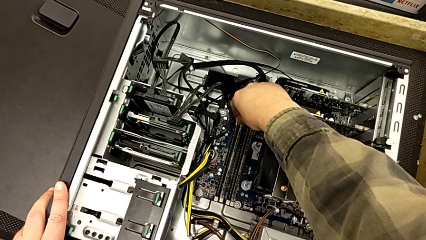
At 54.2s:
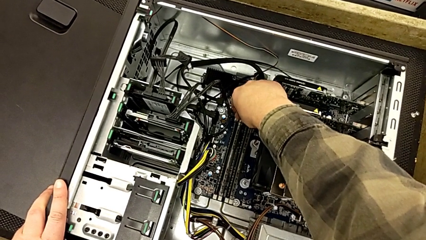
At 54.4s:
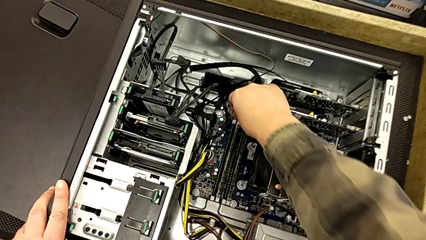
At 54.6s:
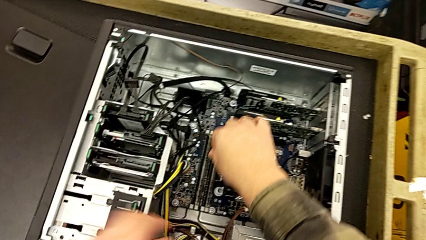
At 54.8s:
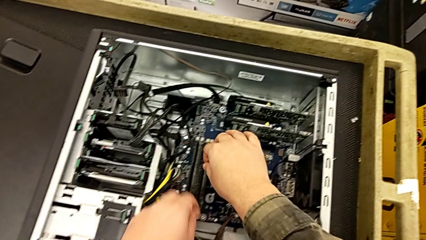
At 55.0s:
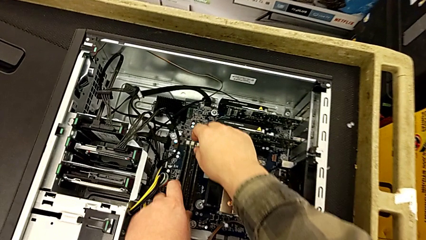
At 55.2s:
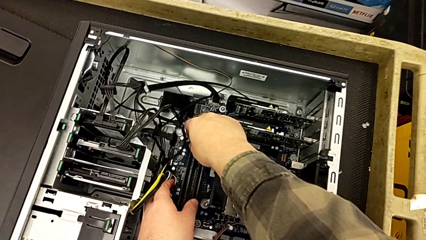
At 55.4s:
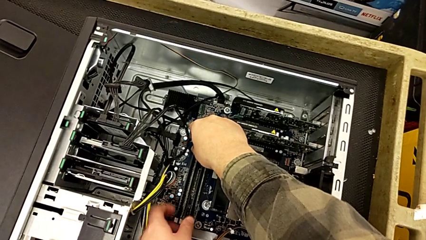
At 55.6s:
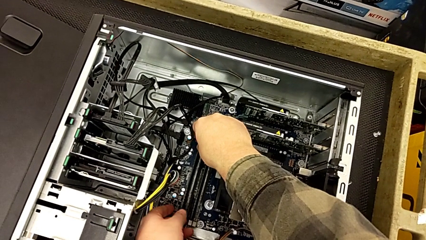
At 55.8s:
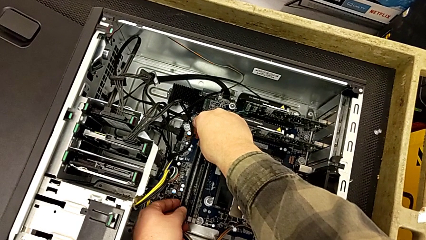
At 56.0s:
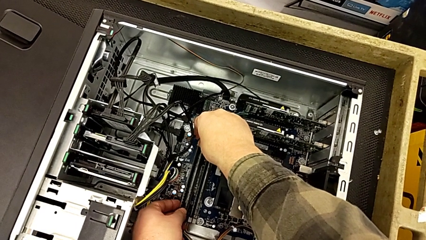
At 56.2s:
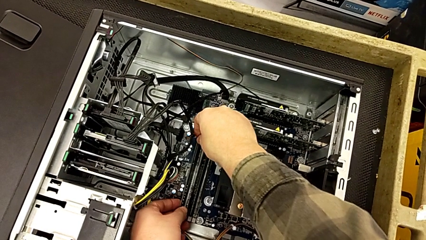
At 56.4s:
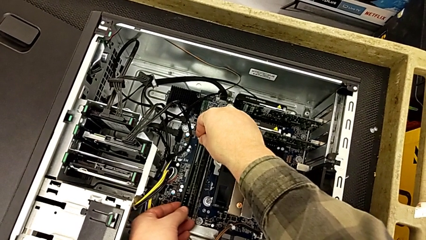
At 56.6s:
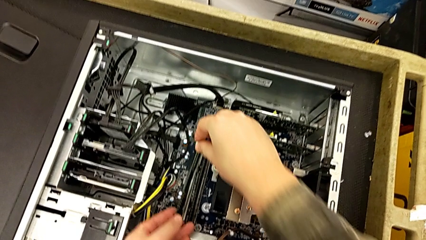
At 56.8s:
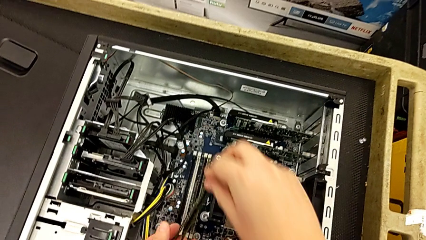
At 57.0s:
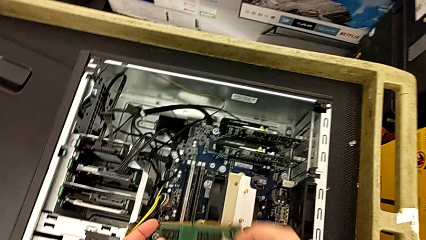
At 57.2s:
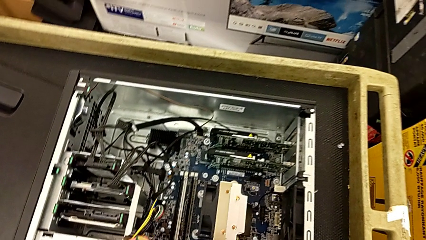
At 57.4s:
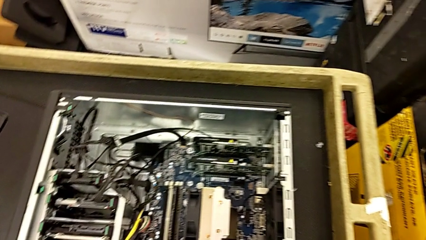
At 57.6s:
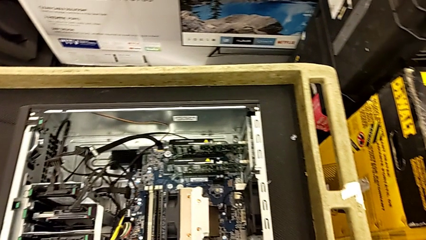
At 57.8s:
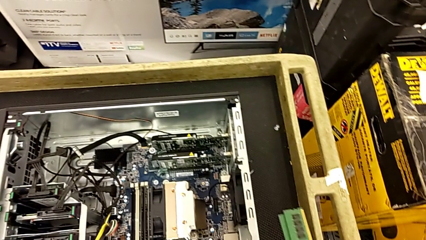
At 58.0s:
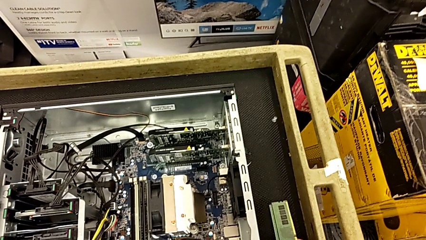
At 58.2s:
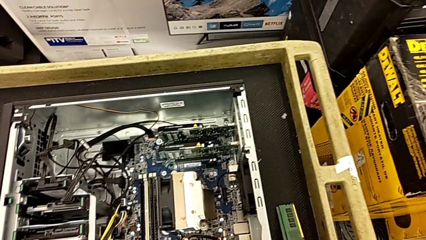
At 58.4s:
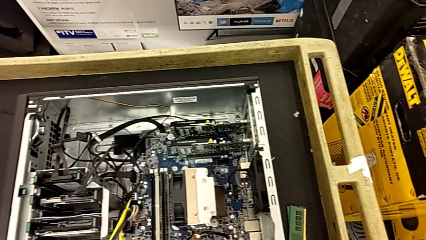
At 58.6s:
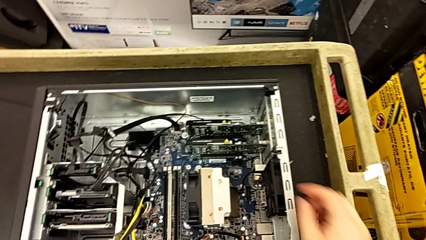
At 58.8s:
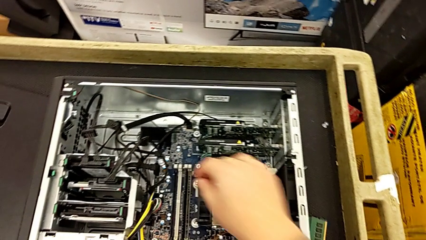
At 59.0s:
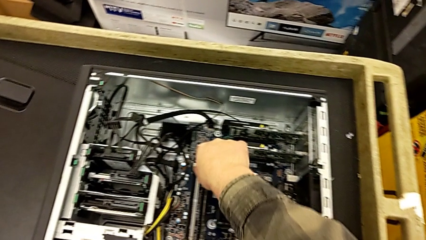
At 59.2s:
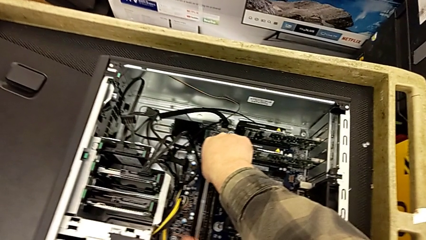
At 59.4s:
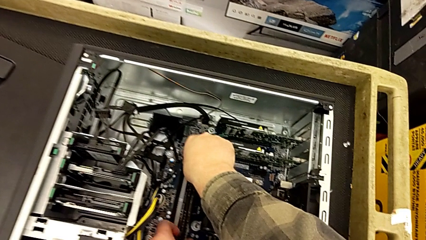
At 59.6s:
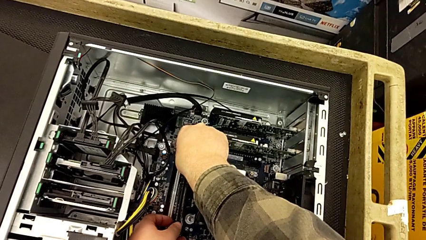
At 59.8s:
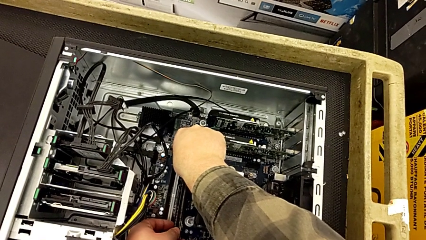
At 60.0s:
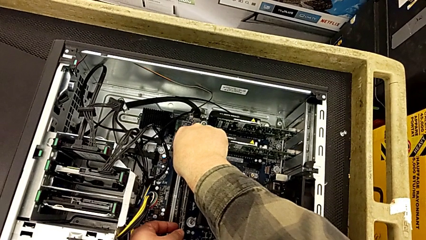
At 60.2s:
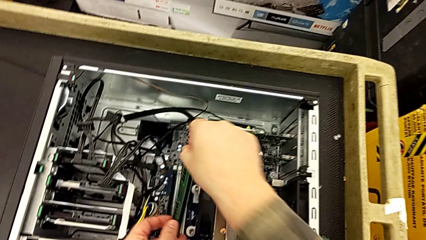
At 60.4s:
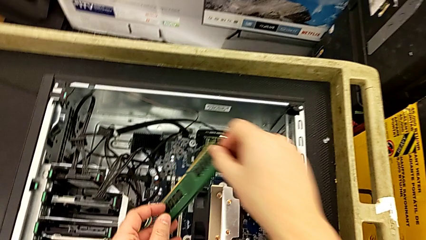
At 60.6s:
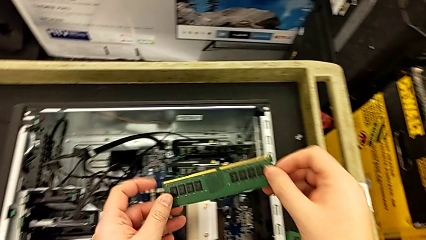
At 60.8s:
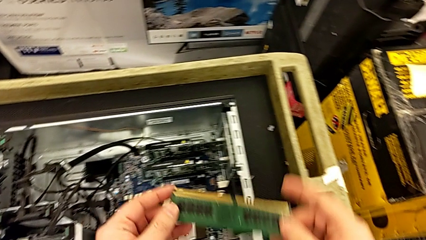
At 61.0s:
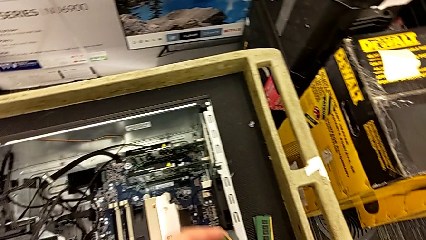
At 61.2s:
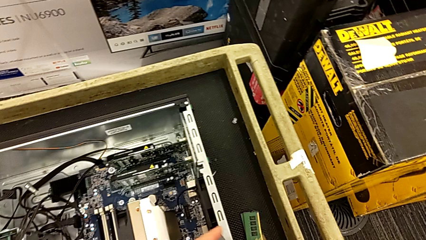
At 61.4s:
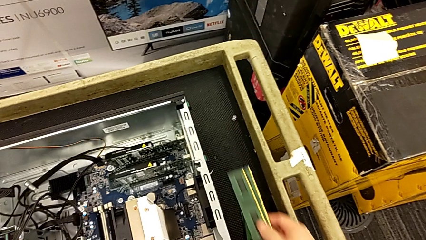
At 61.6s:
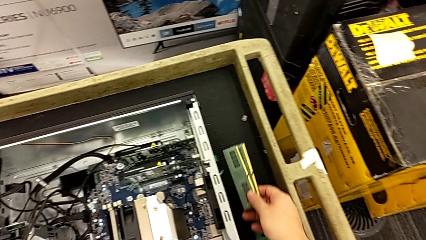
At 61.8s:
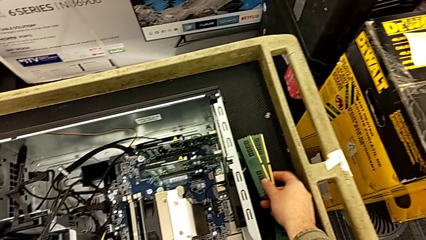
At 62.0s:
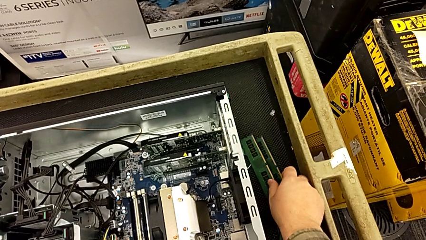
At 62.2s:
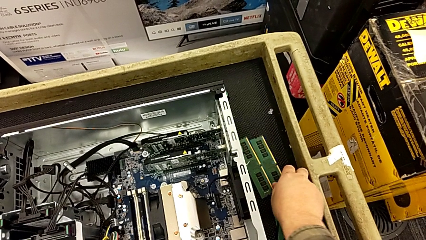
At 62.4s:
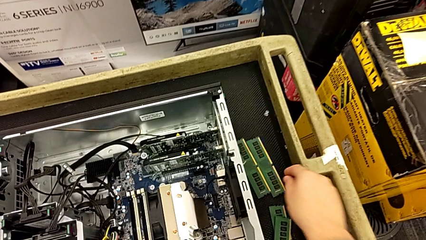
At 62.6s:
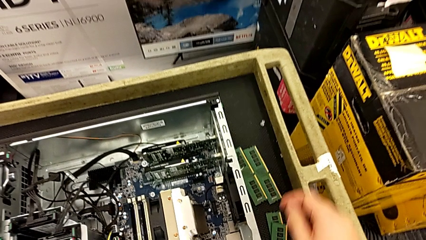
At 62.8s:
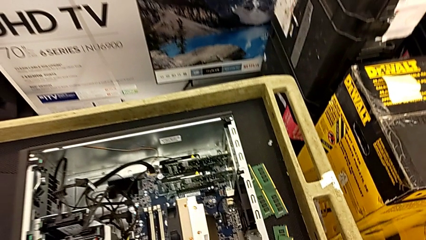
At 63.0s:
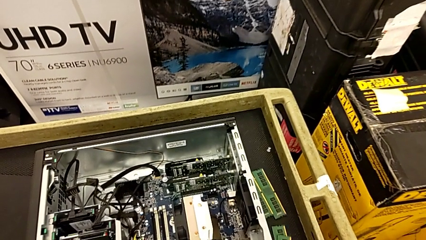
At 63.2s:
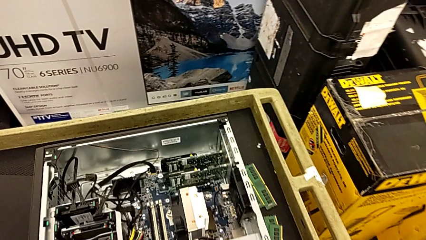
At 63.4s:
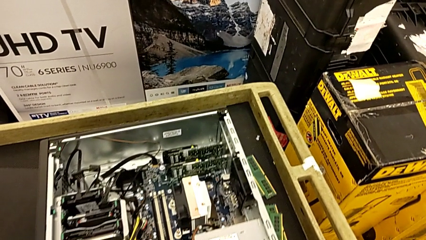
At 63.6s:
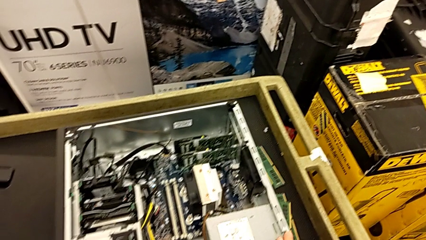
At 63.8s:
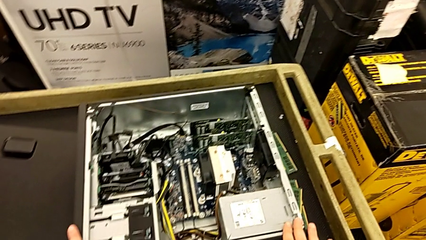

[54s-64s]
The camera wearer is pressing down little white notches. They withdraw the RAM.

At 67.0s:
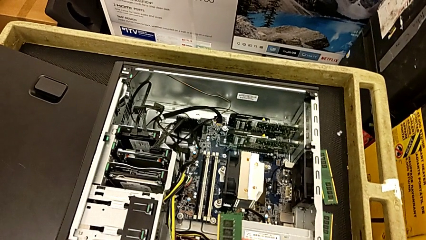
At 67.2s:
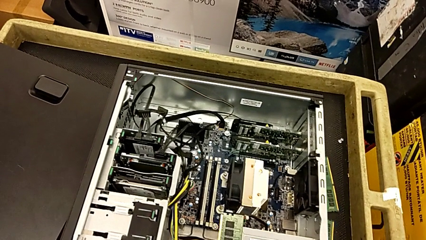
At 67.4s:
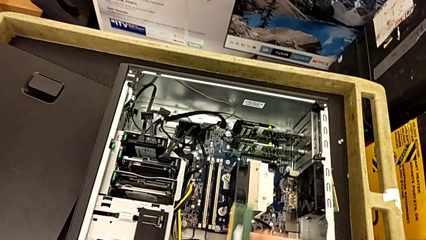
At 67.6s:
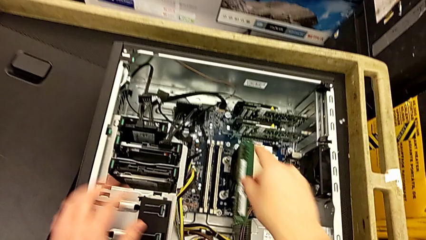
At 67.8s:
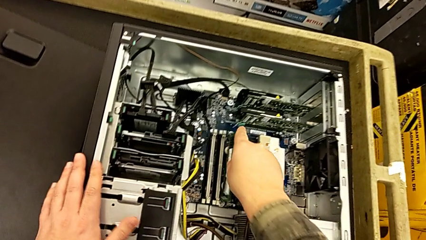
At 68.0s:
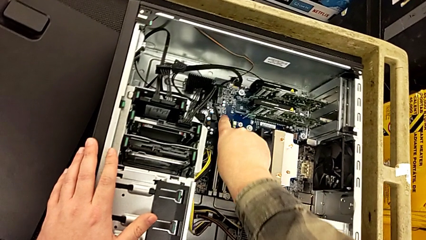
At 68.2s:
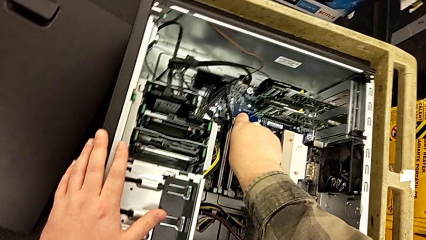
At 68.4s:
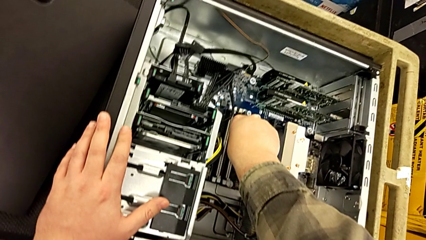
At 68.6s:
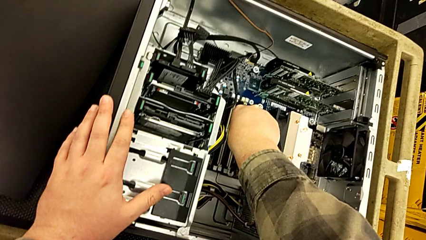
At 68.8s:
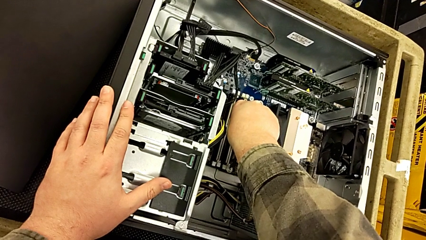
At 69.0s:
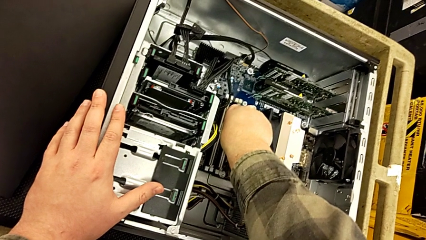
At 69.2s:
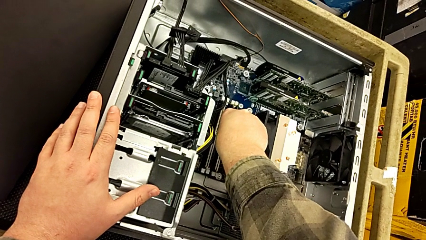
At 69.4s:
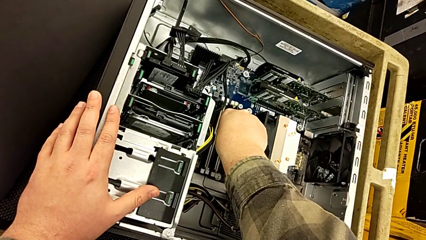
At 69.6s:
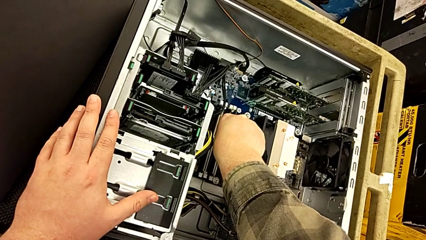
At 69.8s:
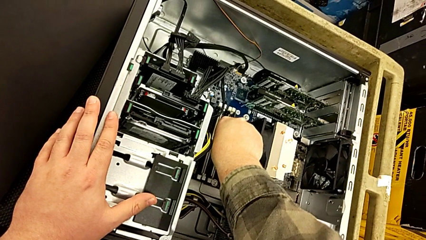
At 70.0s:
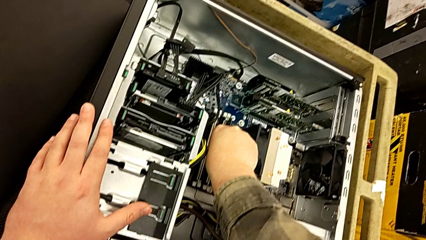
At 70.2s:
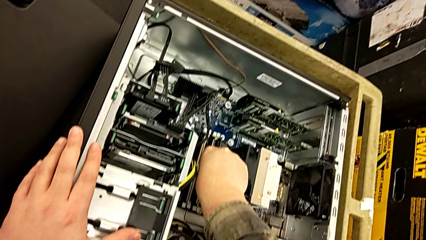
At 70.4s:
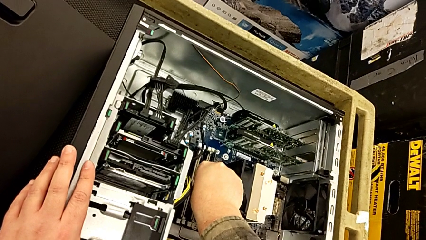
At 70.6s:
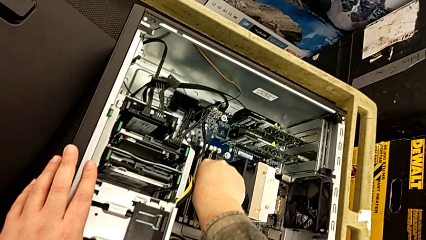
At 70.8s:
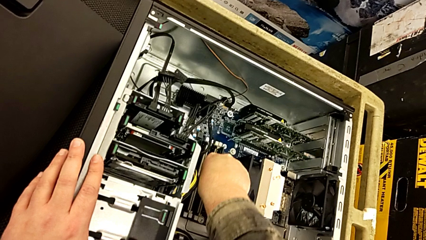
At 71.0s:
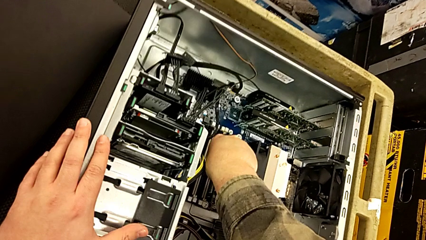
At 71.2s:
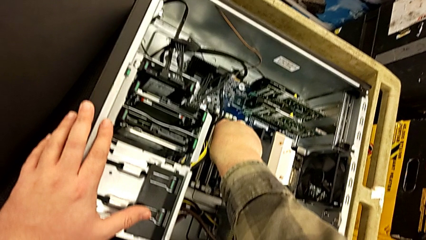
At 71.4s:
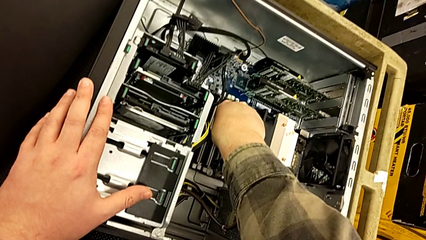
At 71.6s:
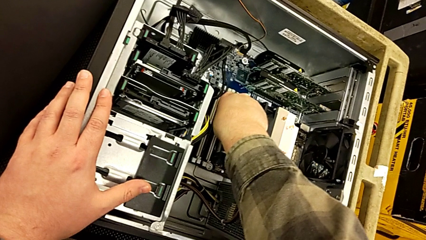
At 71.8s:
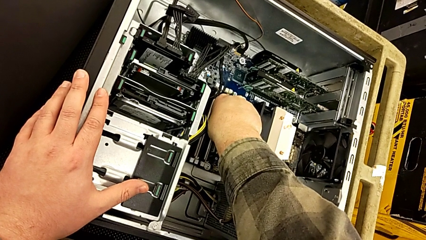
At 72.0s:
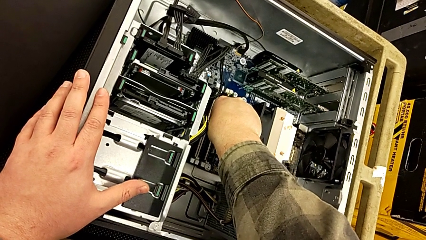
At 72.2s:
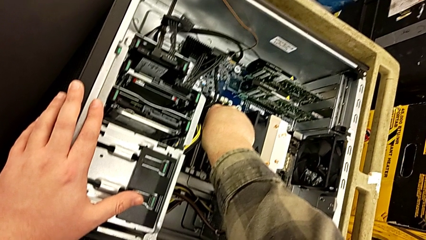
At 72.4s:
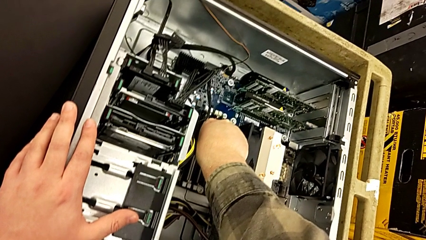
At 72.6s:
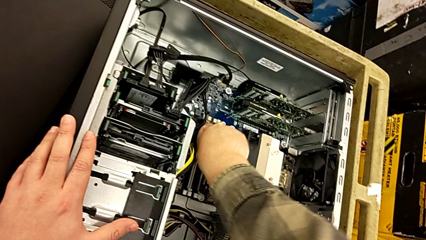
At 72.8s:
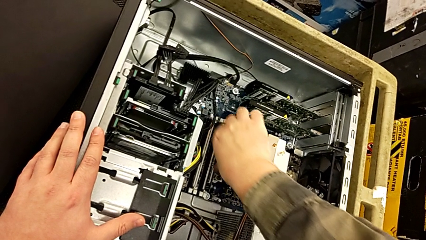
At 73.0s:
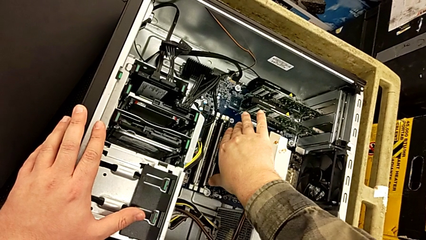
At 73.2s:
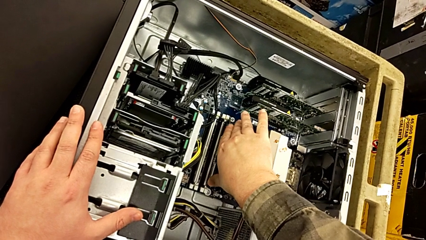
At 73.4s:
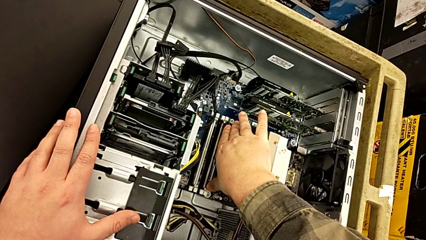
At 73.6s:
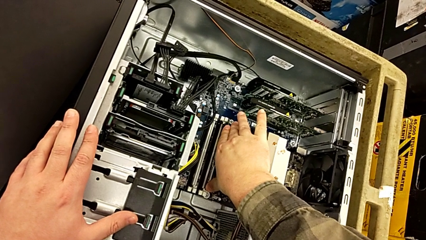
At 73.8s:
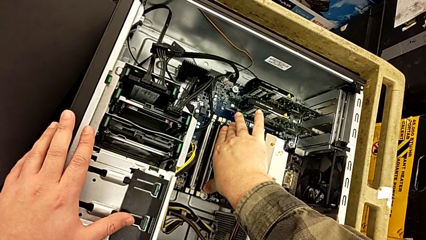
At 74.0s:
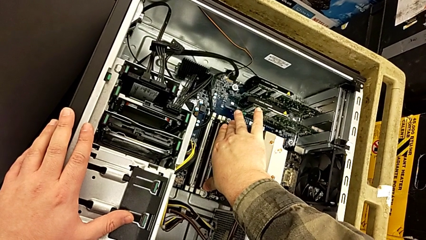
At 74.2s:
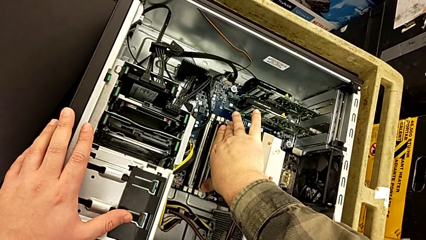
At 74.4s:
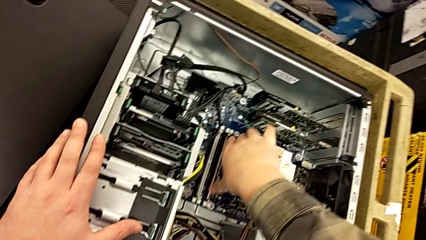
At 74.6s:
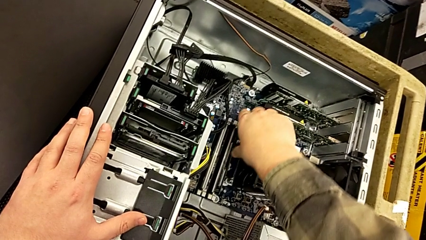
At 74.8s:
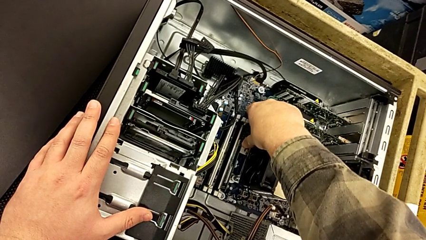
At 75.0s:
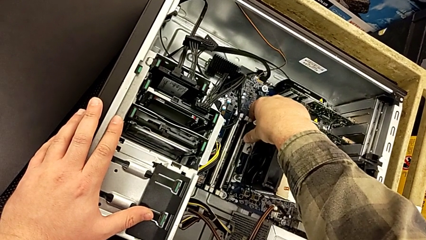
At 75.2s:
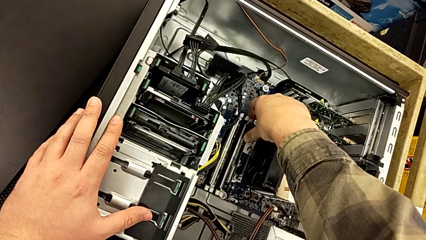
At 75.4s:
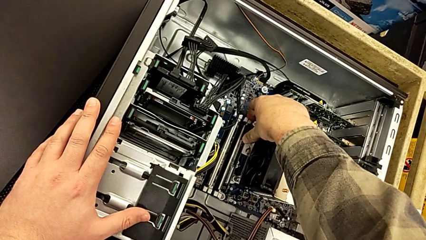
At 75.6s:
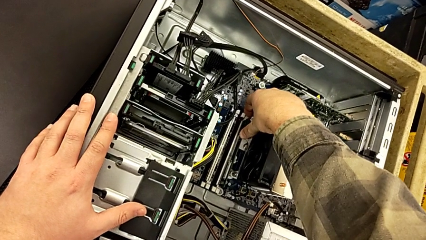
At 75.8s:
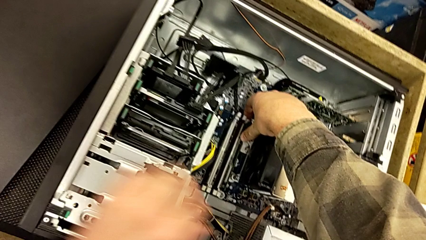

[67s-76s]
The camera wearer is aligning the RAM tabs with the white notches. They wrongly withdraw the RAM.
